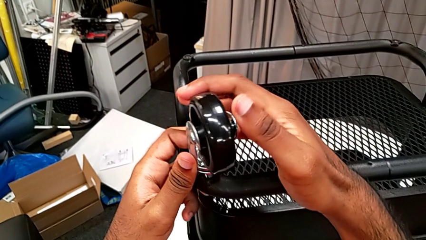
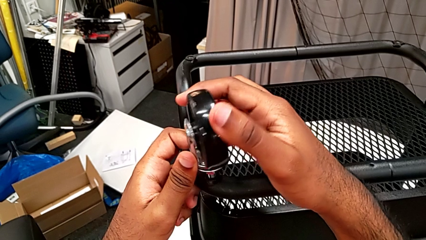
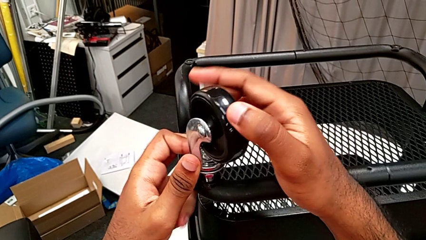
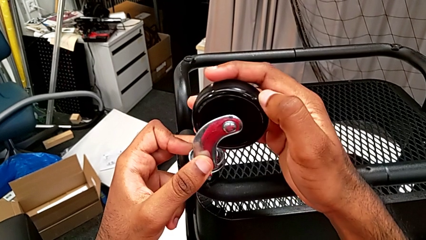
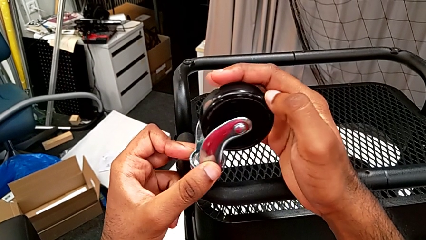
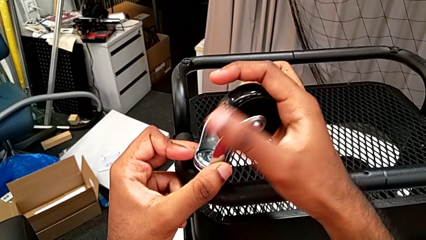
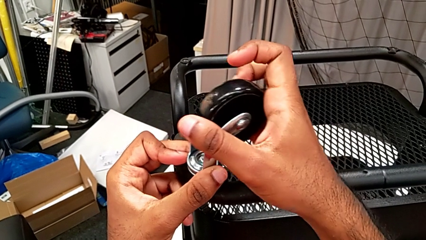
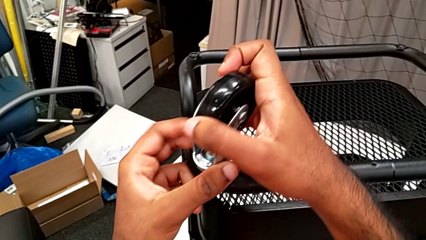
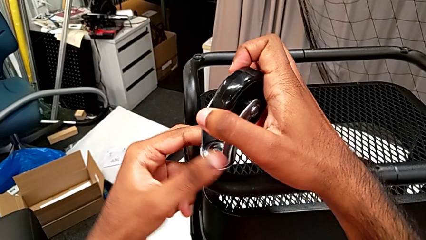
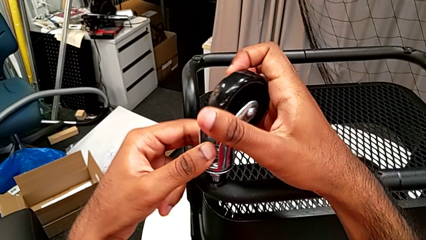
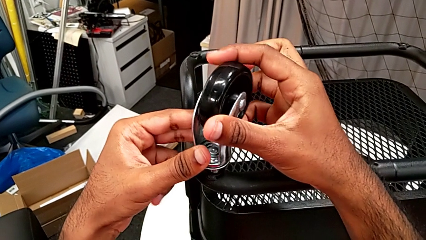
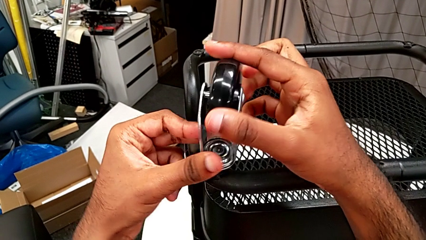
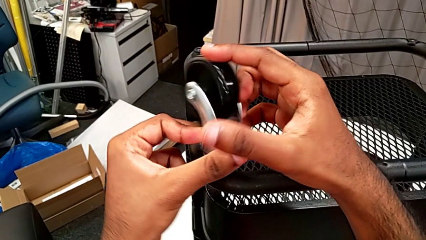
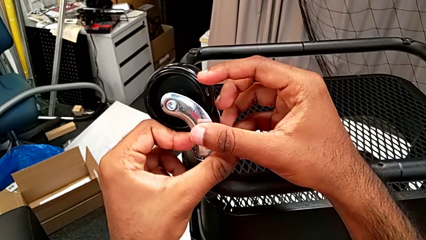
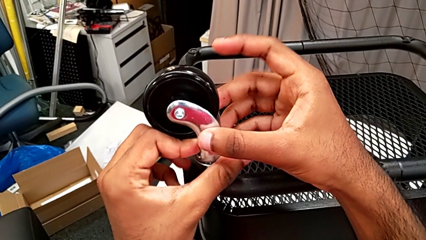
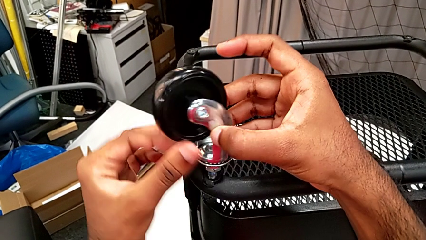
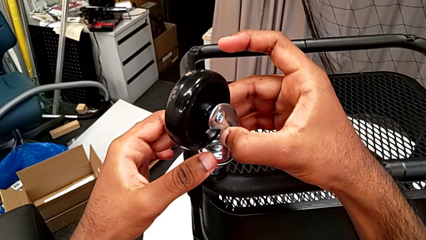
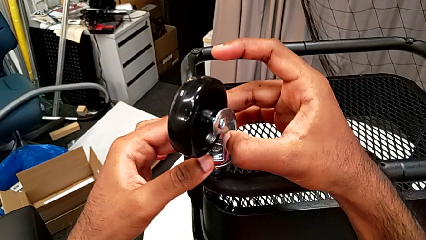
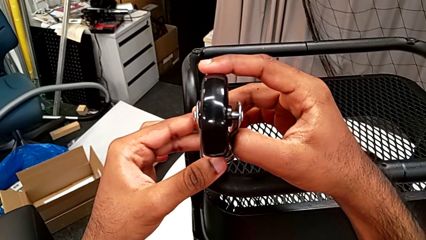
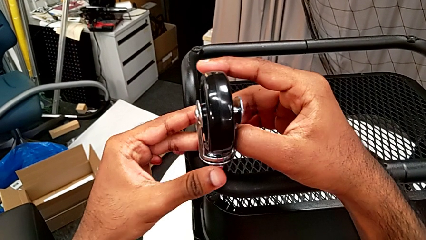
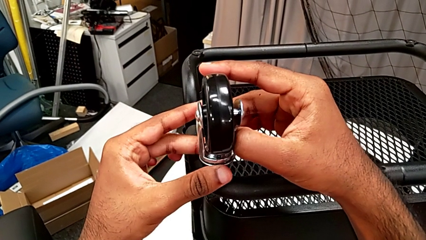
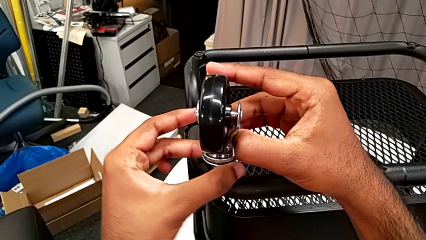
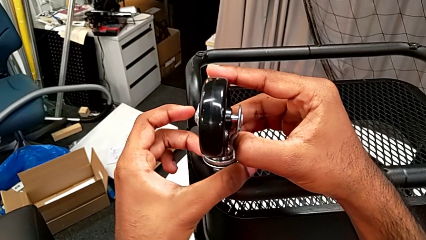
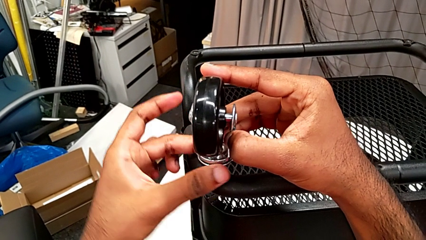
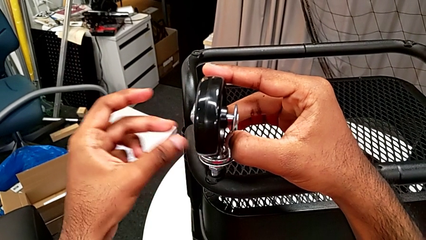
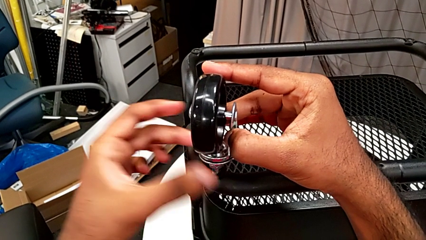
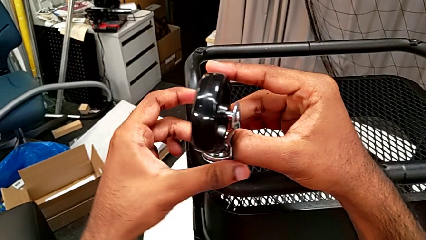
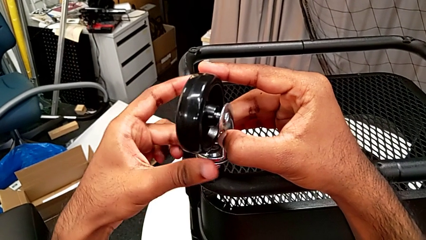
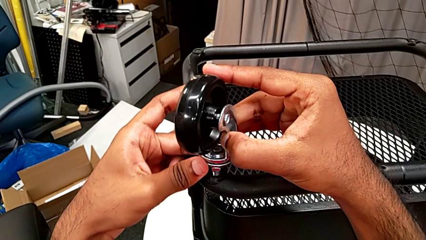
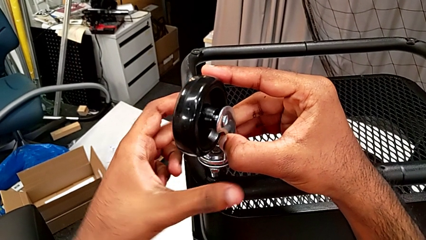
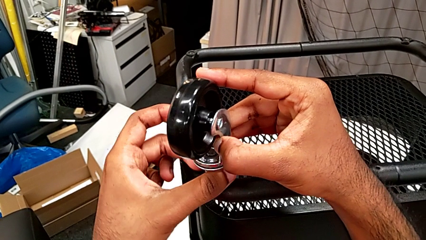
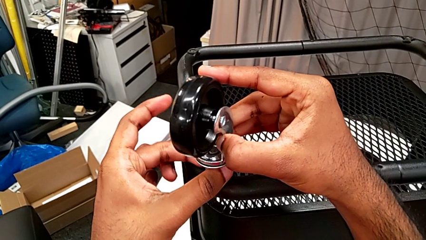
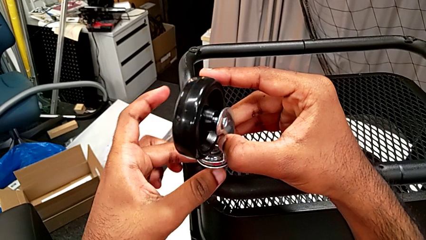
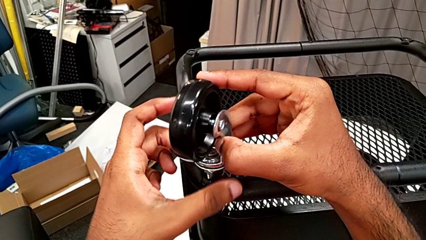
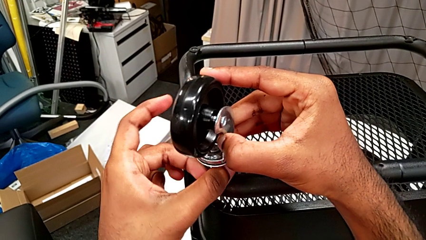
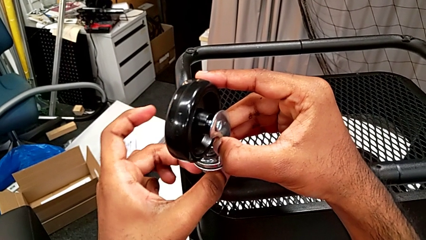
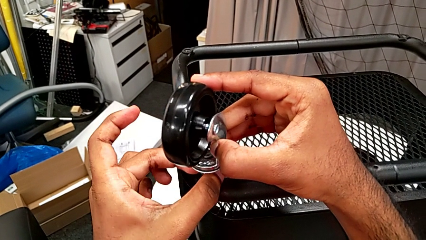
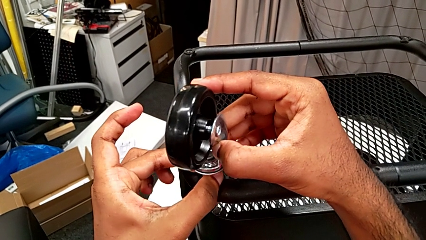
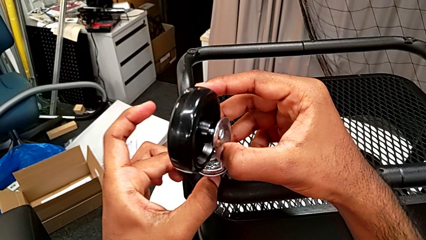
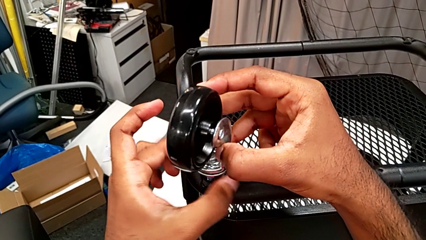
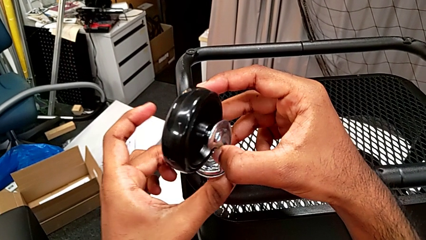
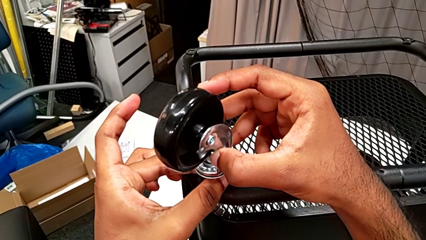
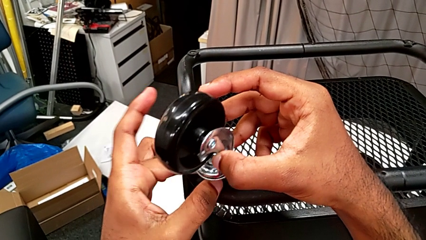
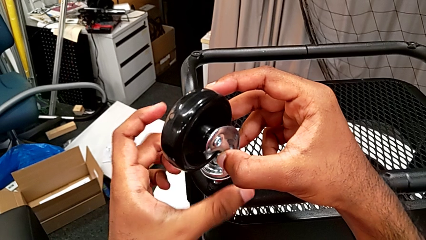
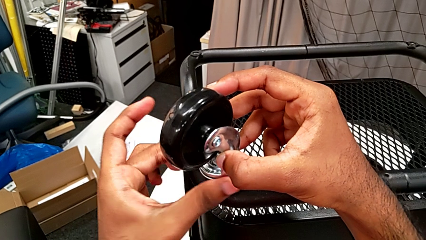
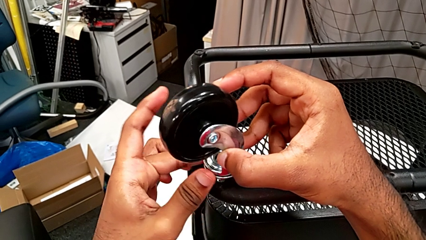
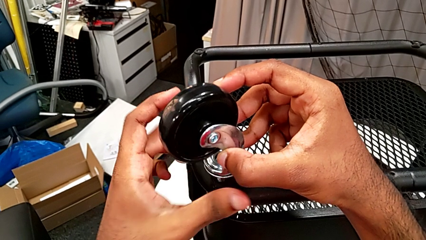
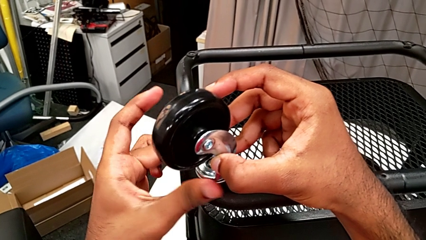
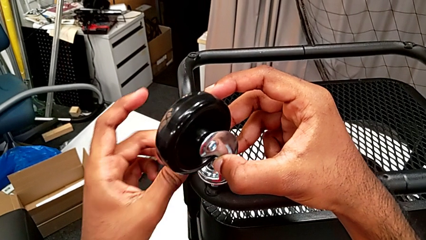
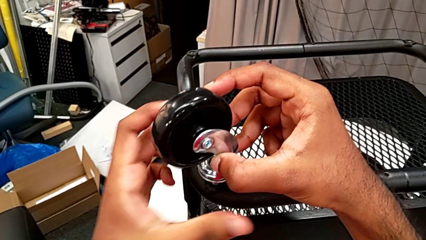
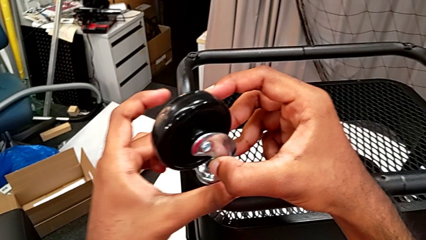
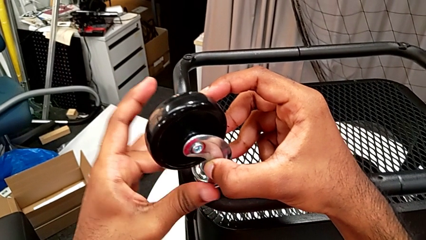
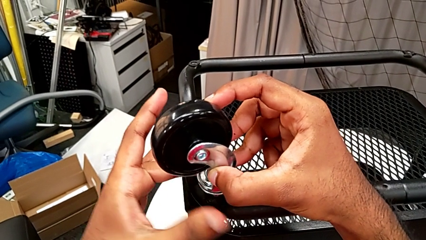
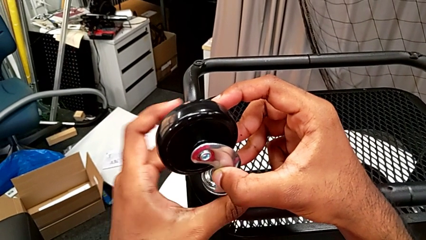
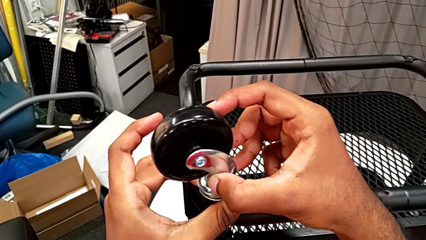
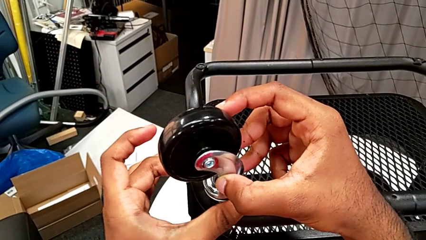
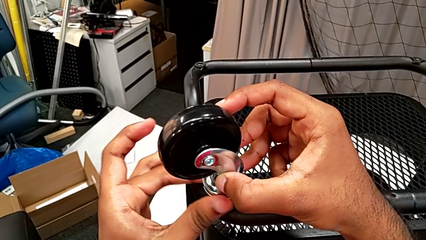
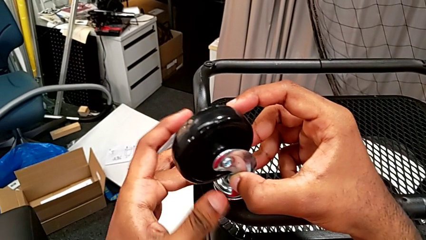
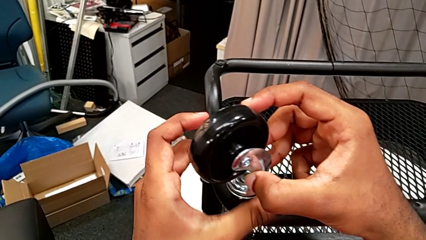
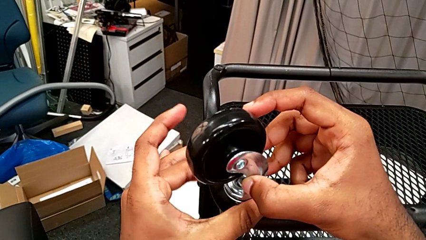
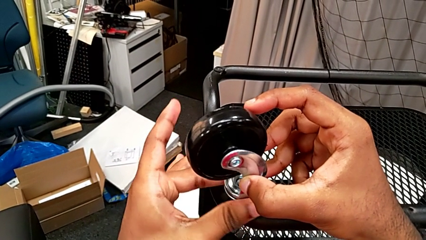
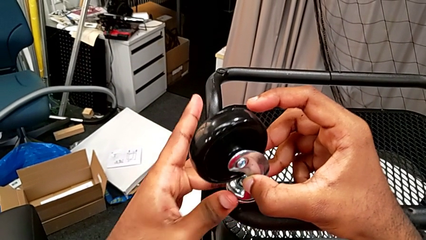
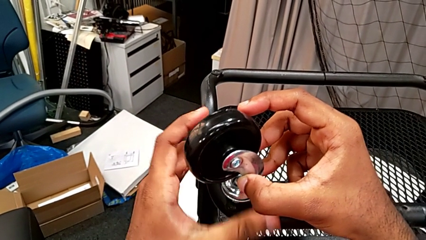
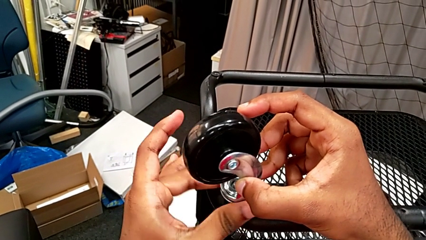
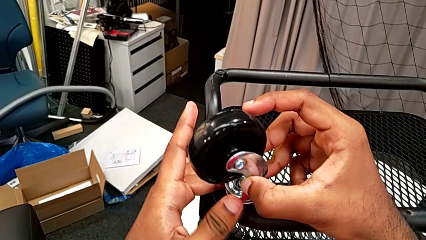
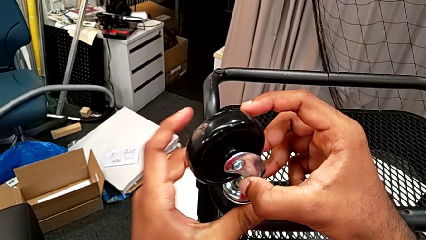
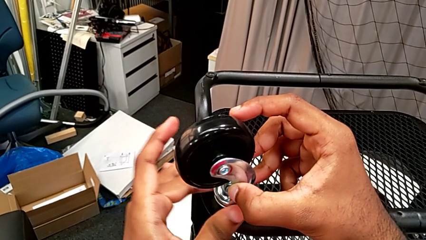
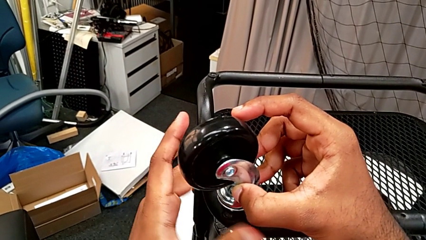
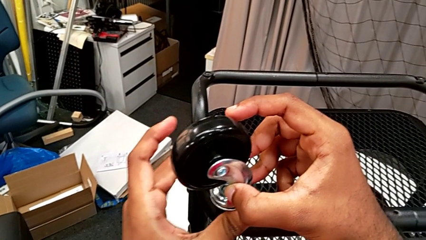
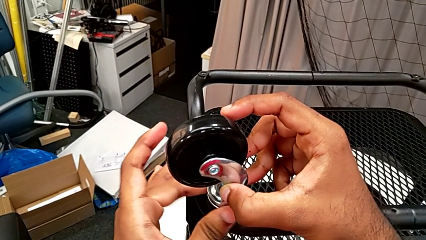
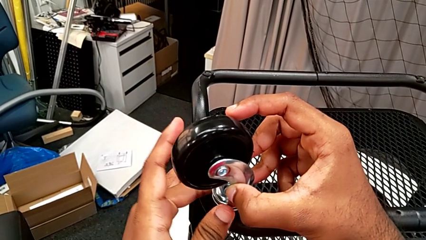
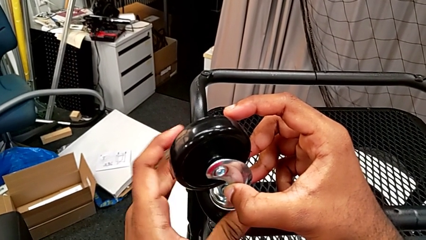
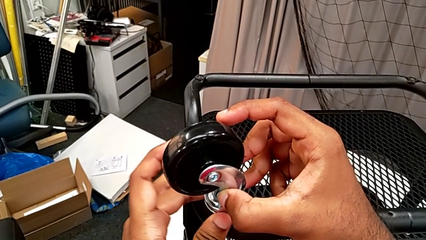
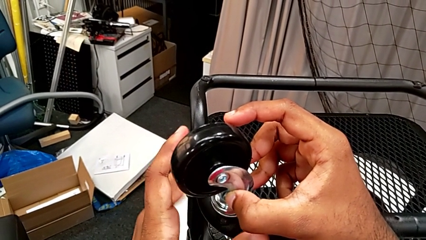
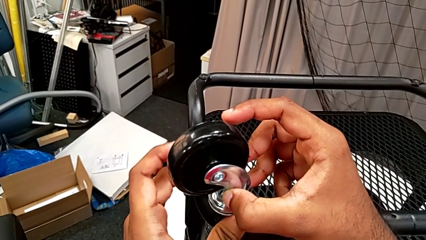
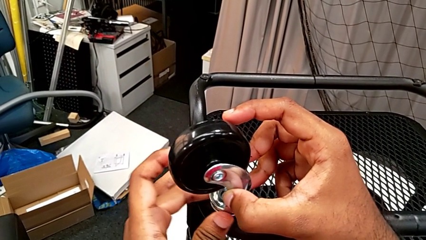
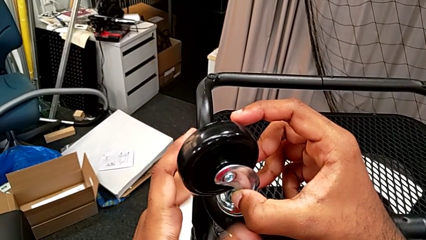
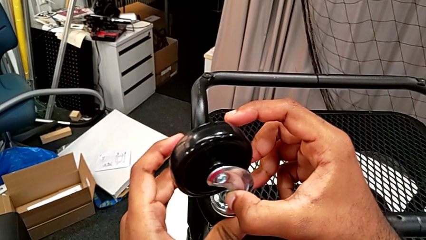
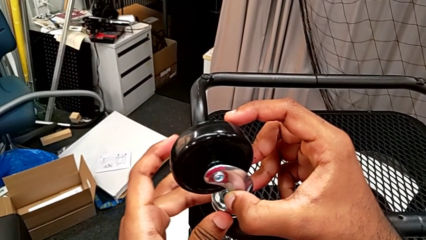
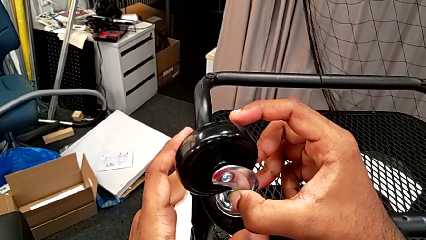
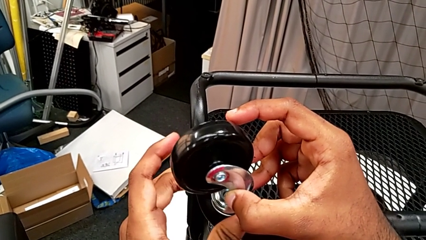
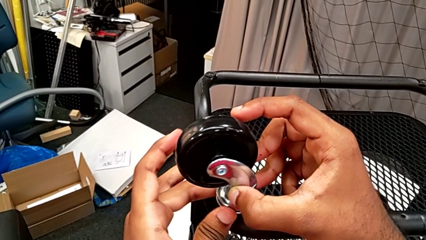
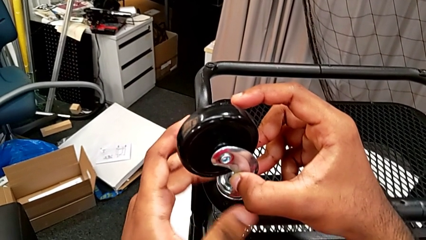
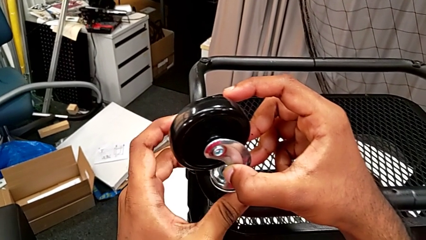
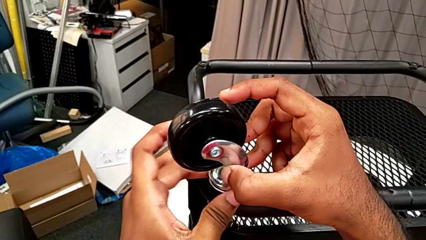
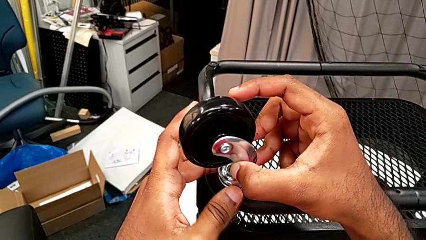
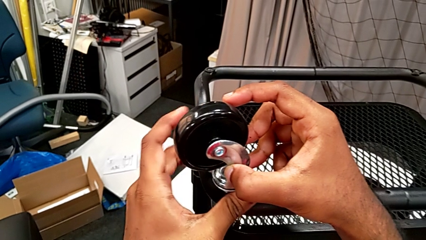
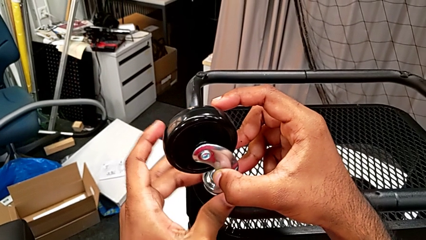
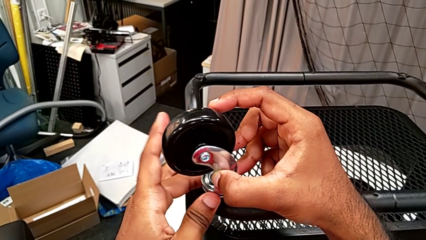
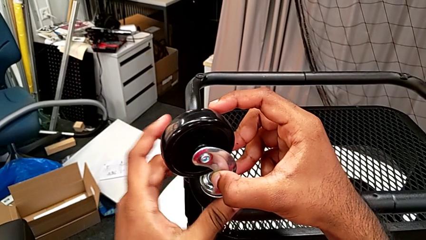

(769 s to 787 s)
The camera wearer is assembling on the first wheel of the rolling cart. They keep rotating the first wheel and begin to screw it.
